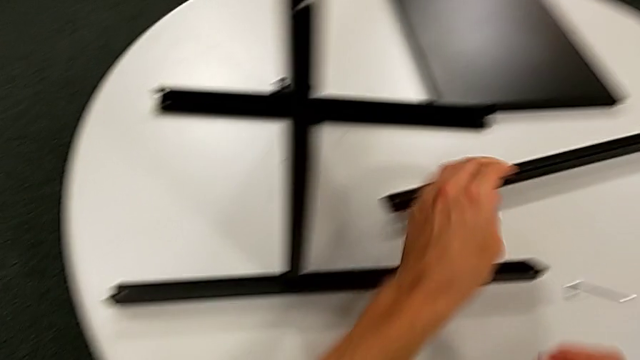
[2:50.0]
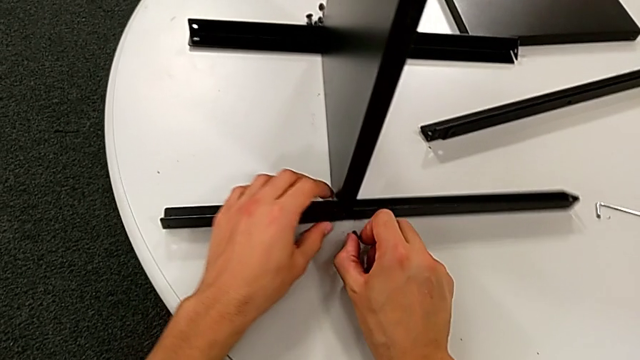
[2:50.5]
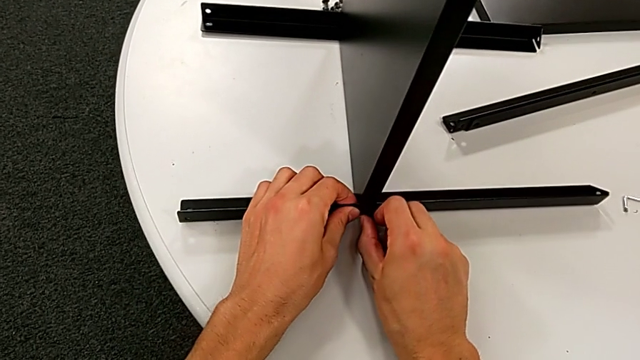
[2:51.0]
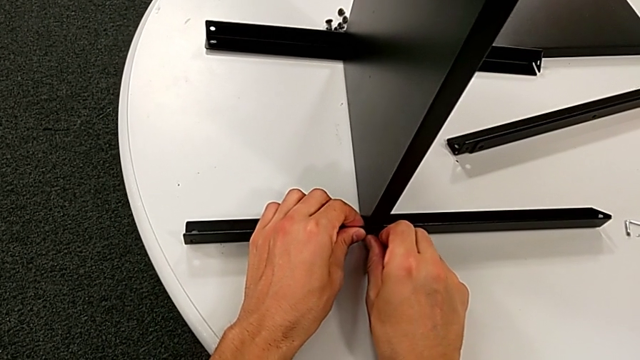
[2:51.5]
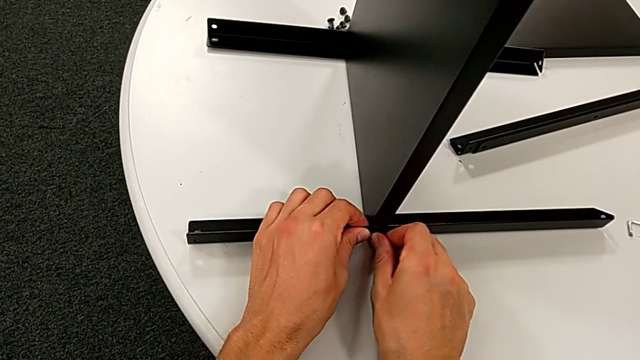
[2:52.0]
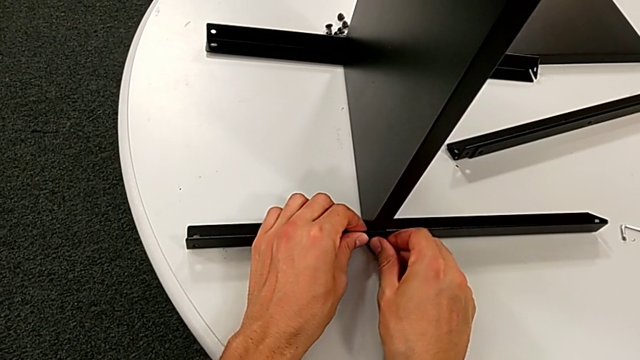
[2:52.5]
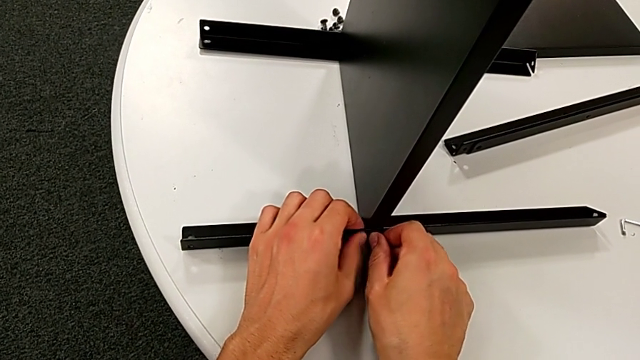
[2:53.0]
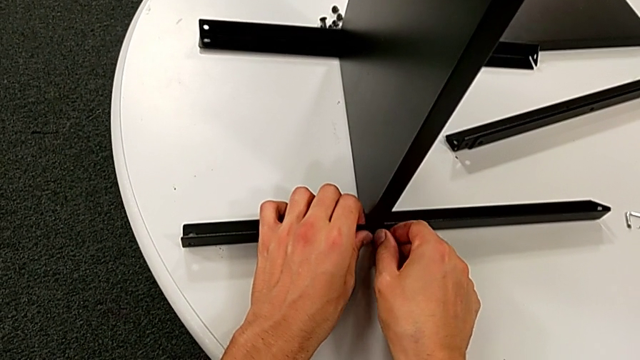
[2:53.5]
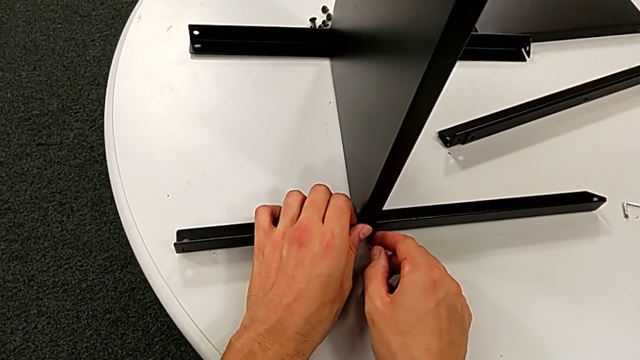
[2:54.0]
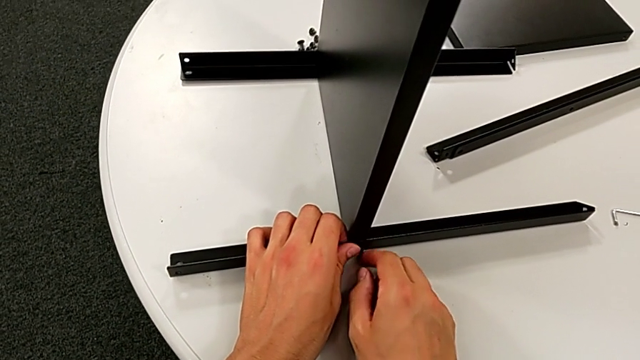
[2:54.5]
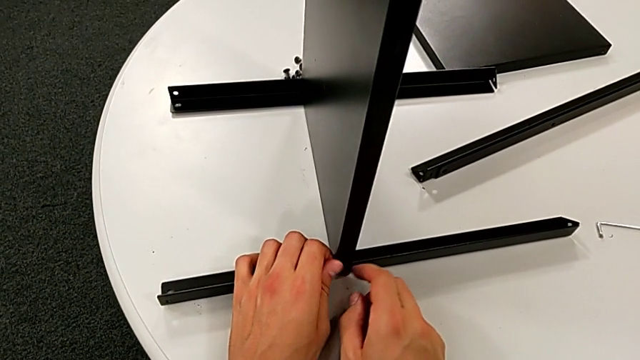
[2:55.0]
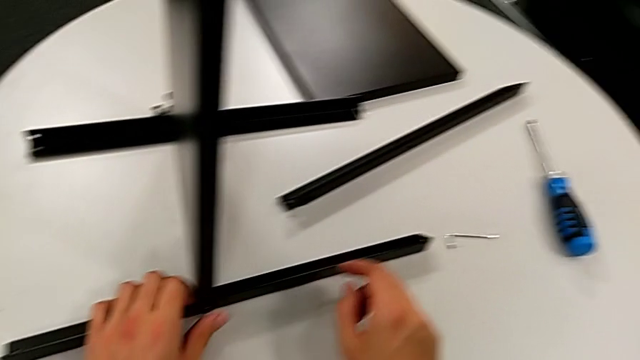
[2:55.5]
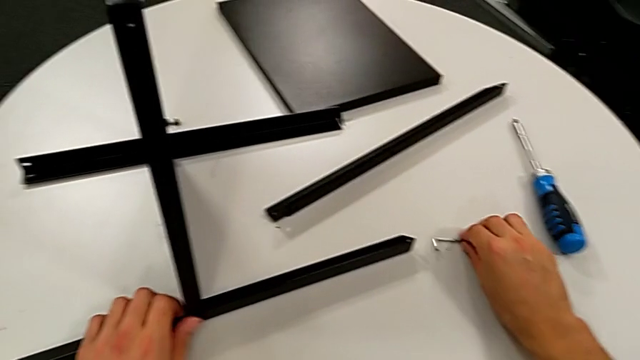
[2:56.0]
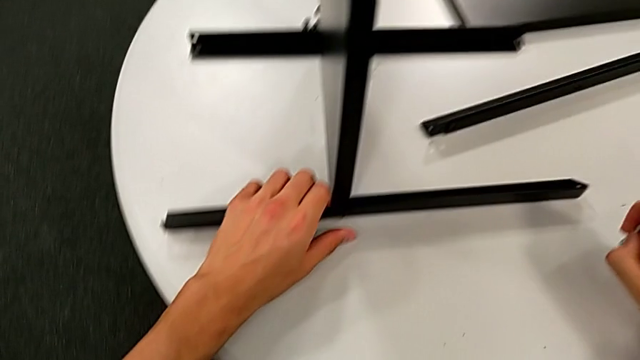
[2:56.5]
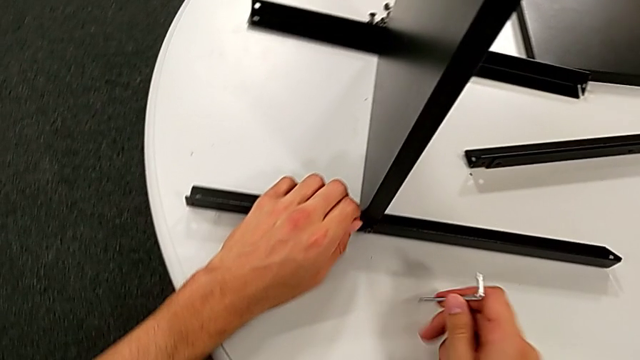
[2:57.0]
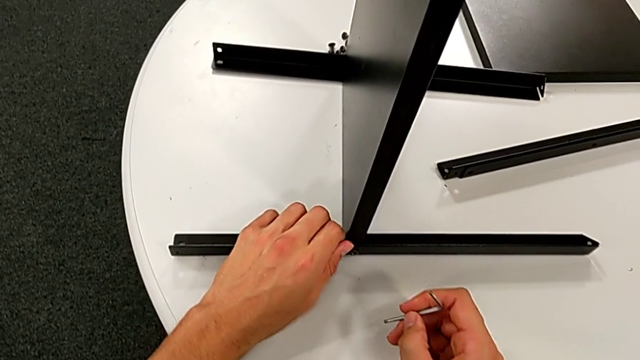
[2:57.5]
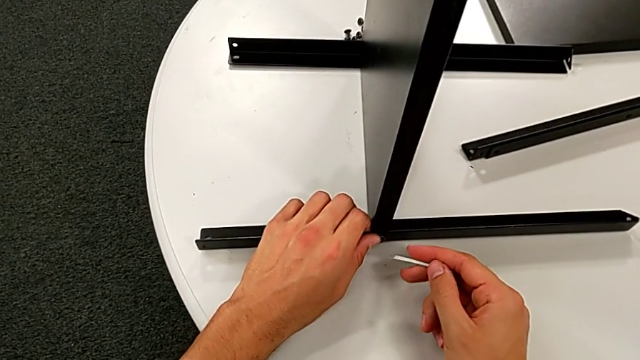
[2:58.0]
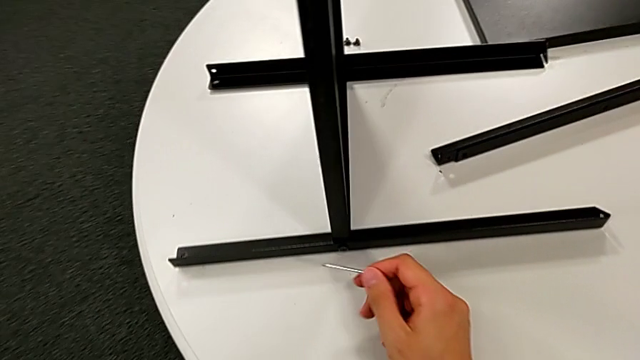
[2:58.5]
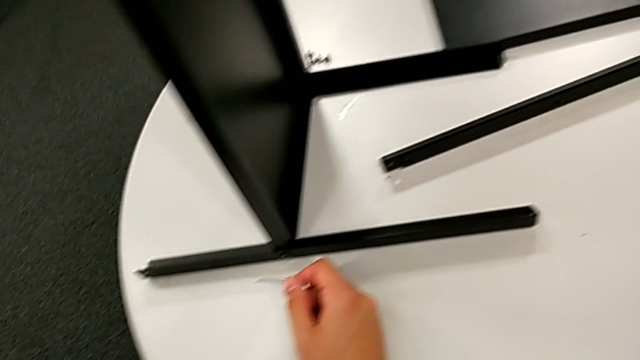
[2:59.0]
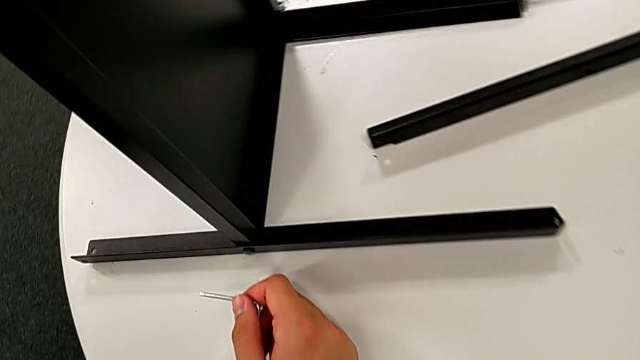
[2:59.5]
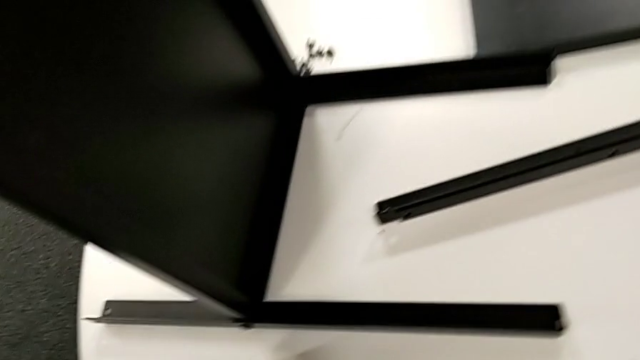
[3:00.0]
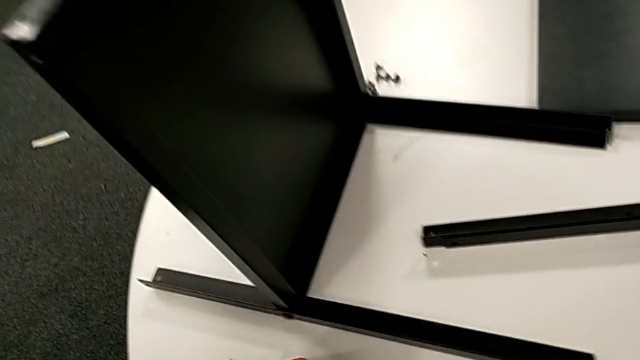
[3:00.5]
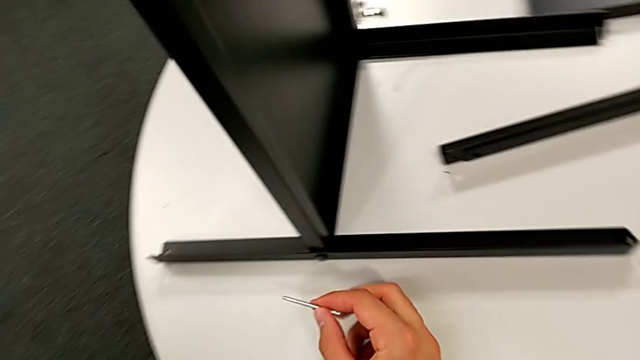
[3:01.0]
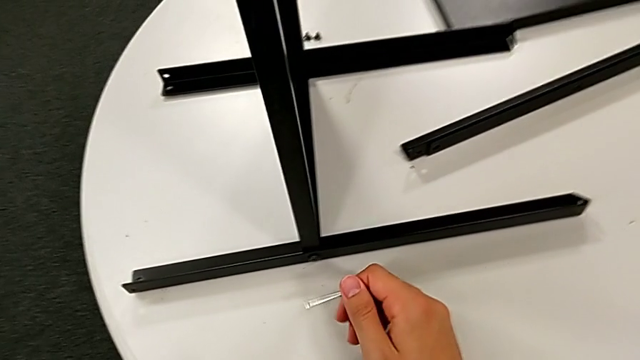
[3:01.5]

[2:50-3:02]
The camera wearer is screwing the first leg once more. They insert the hex socket head, screw it with the left hand, grab the Allen wrench with the right hand and insert the nightstand.

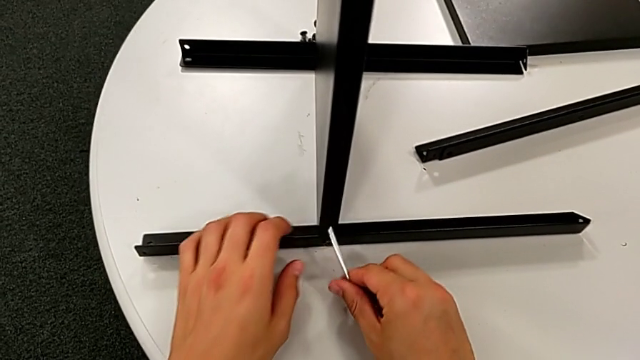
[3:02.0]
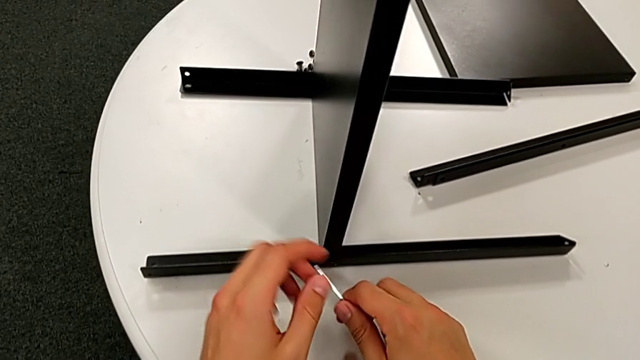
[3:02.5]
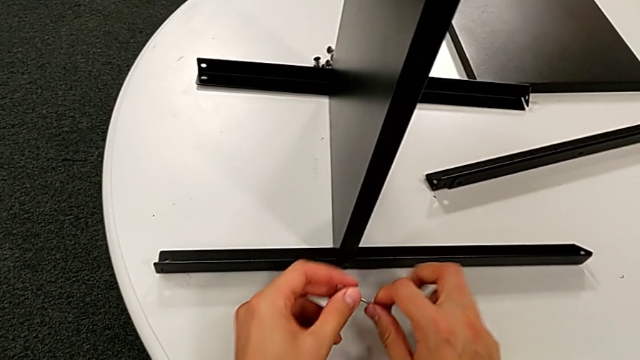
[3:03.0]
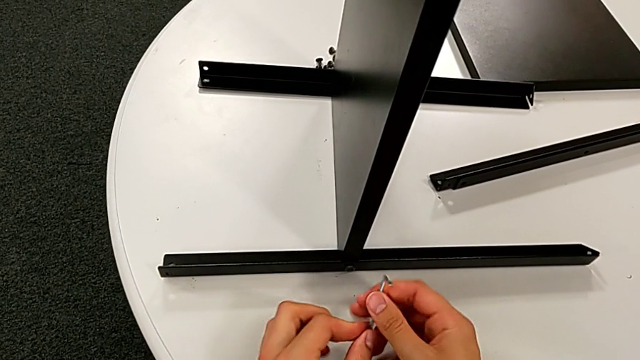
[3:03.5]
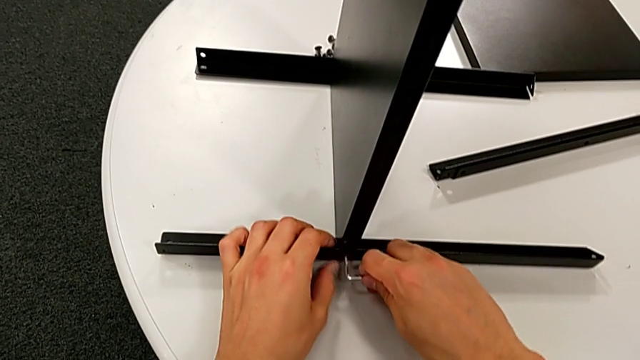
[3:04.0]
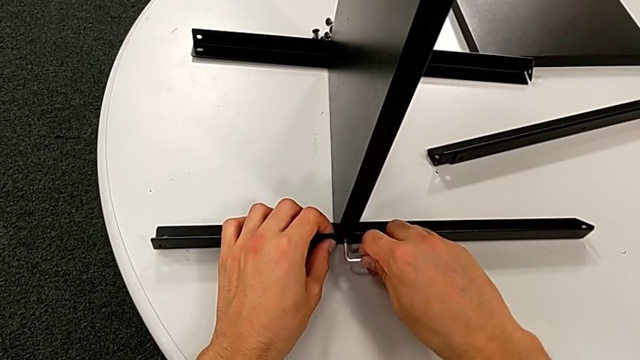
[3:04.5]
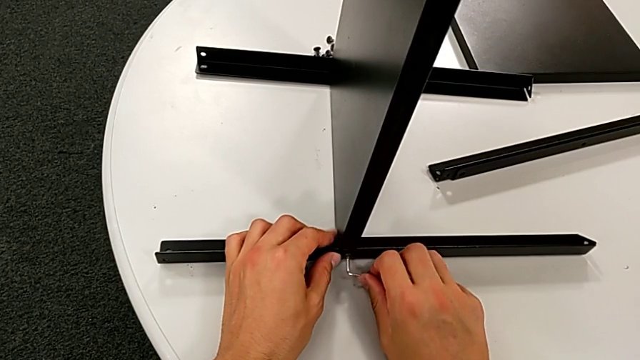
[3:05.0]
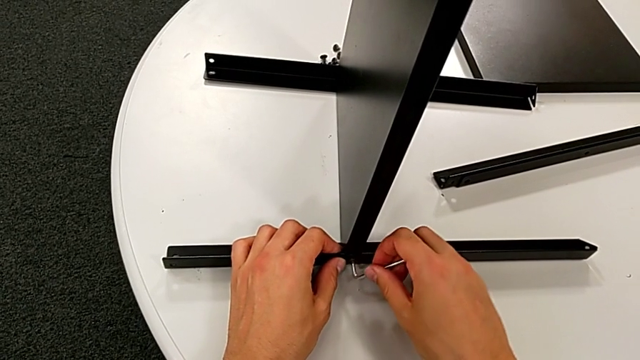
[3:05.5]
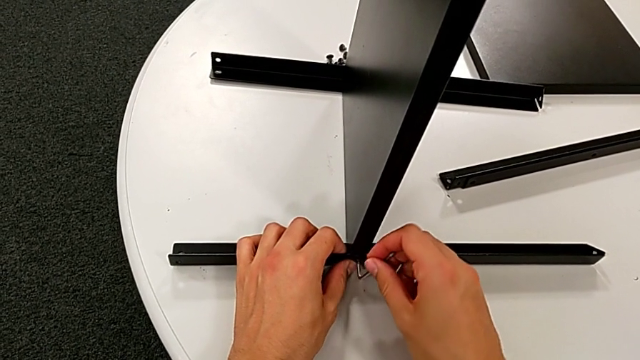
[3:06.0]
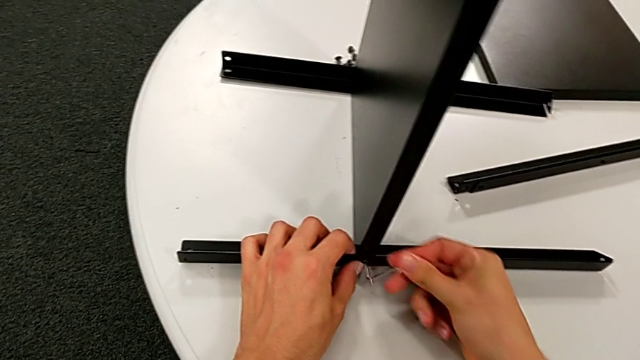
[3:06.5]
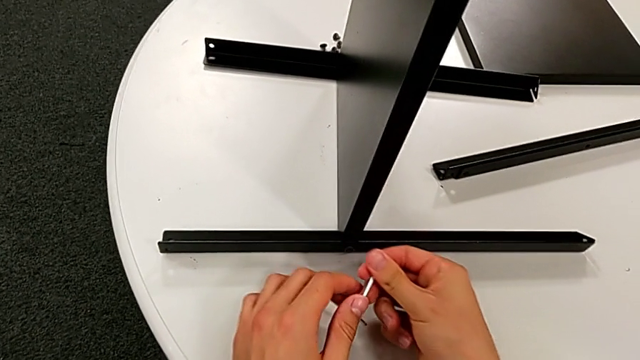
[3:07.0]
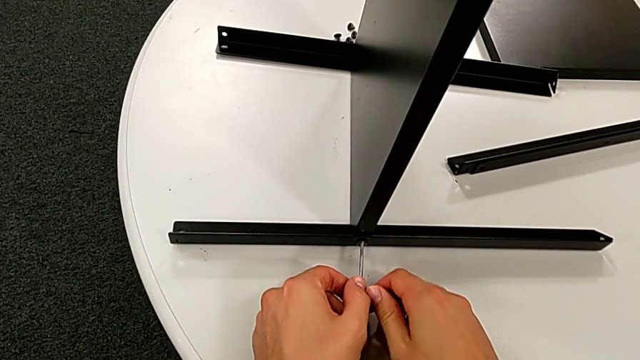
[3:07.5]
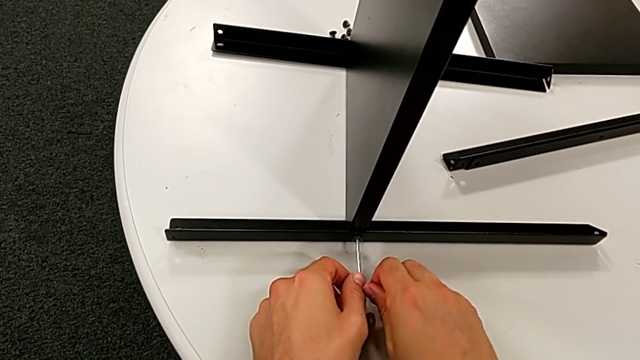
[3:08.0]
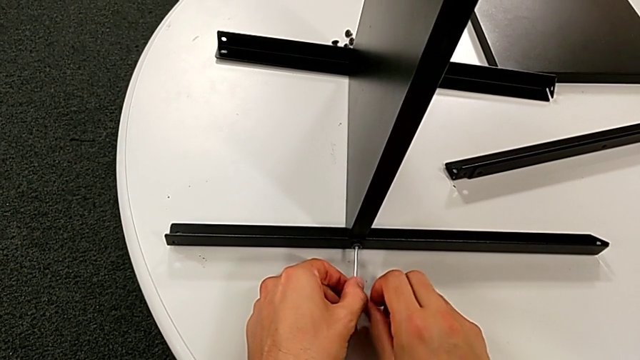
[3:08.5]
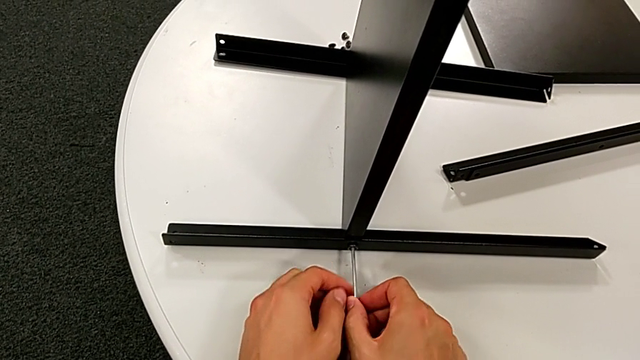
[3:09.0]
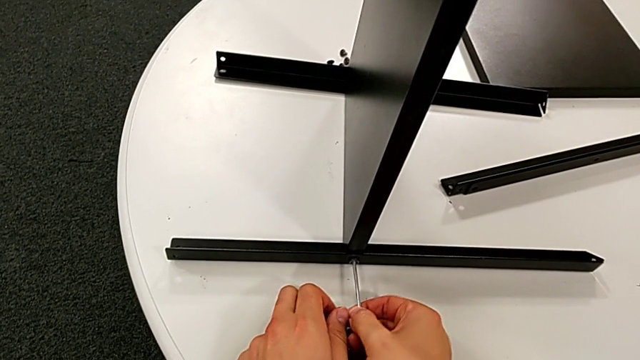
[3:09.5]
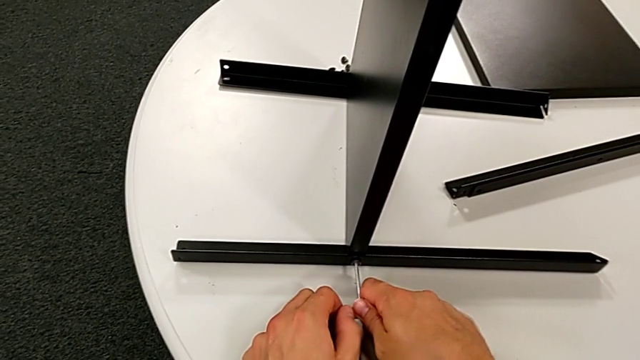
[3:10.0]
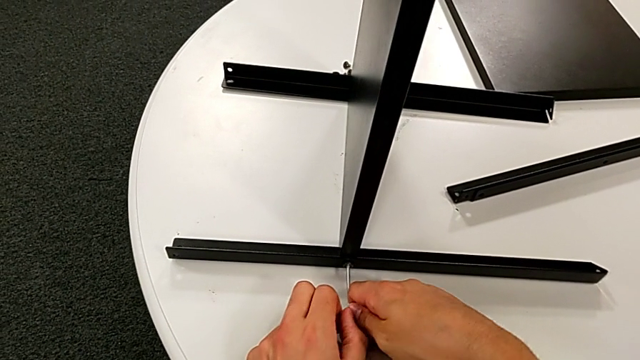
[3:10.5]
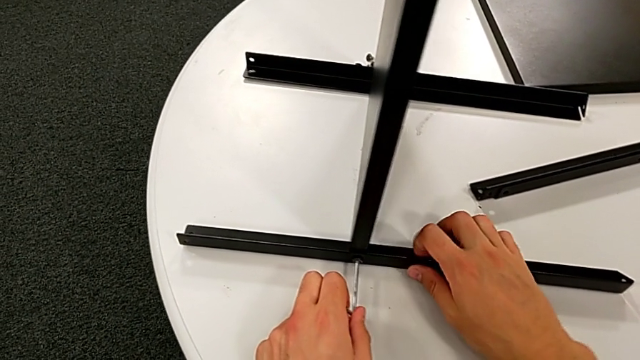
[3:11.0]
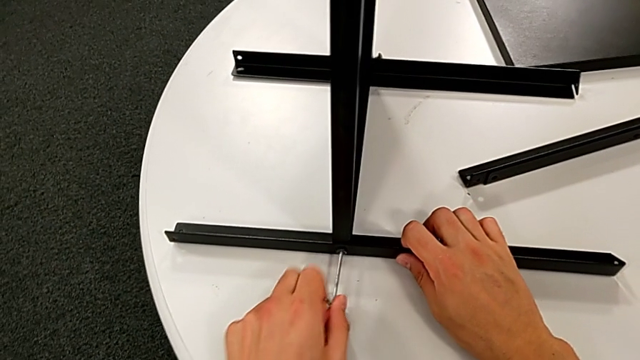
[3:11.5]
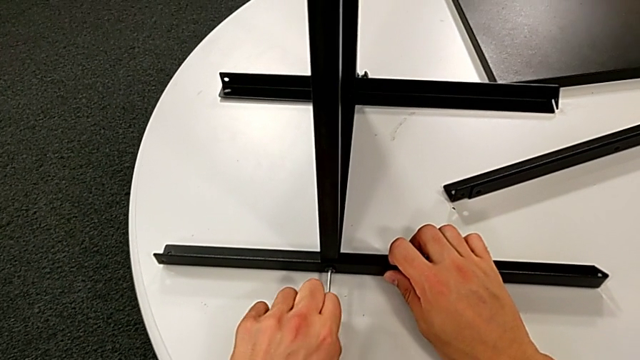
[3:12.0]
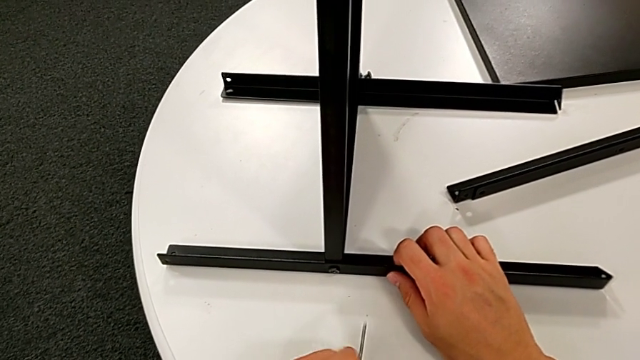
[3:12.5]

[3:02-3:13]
The camera wearer is screwing the first leg once more. They rotate the Allen wrench, insert it, screw the hex socket head and withdraw the Allen wrench.
